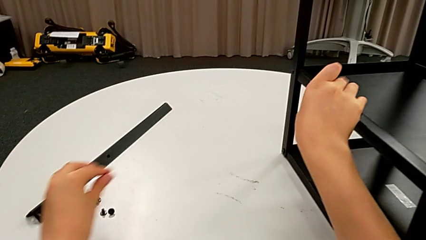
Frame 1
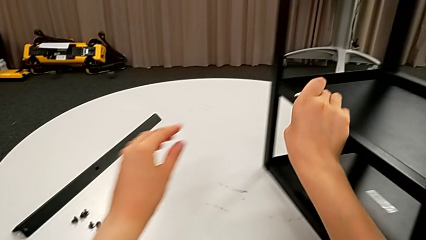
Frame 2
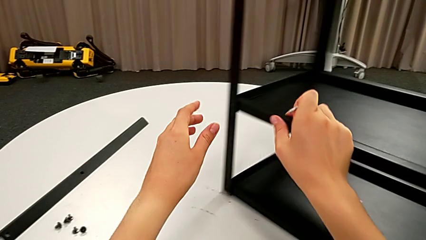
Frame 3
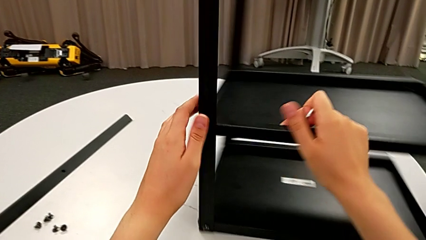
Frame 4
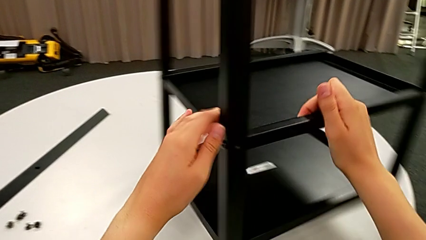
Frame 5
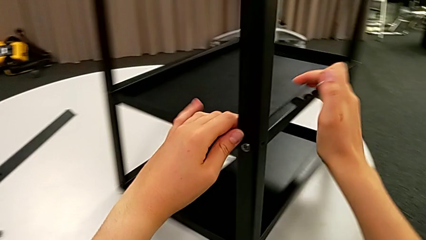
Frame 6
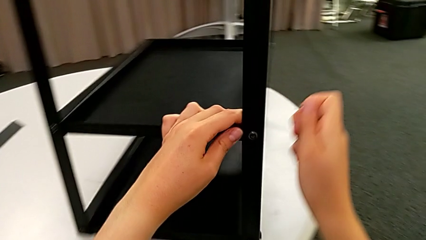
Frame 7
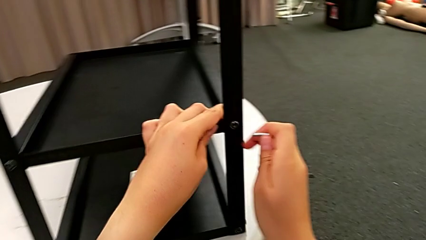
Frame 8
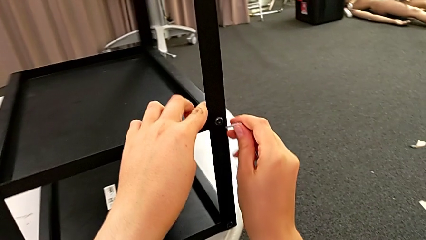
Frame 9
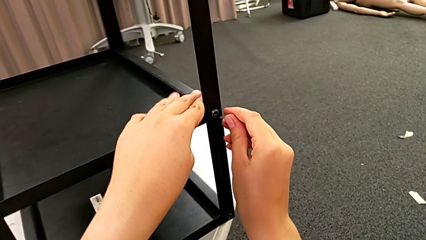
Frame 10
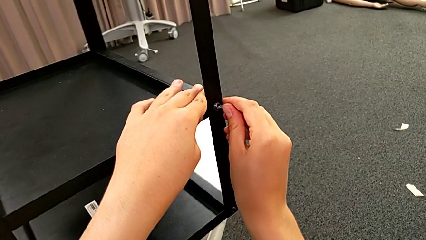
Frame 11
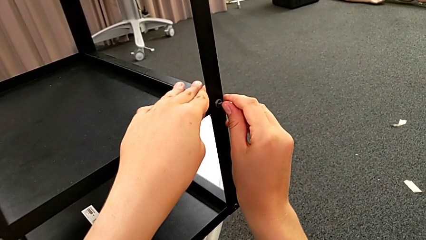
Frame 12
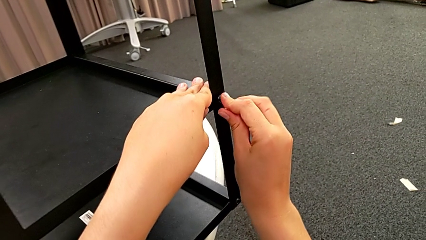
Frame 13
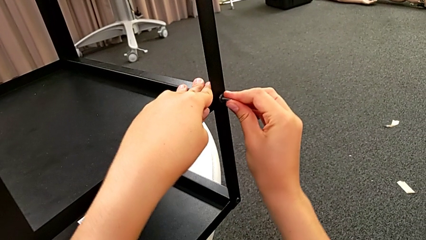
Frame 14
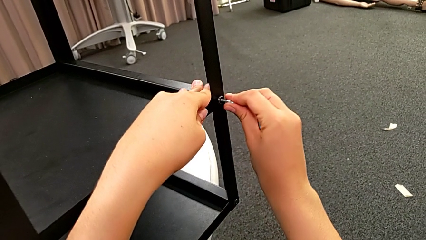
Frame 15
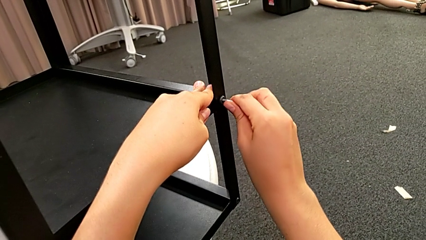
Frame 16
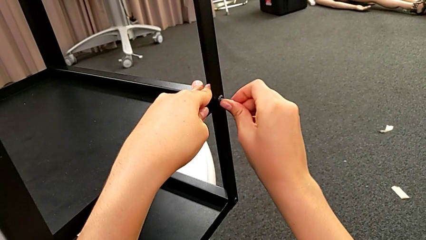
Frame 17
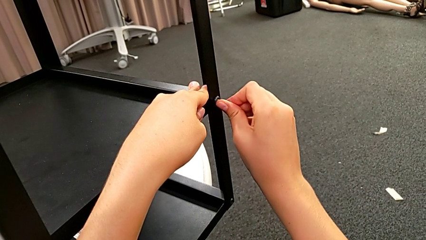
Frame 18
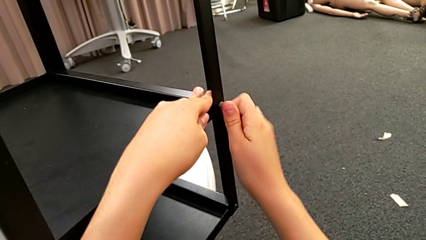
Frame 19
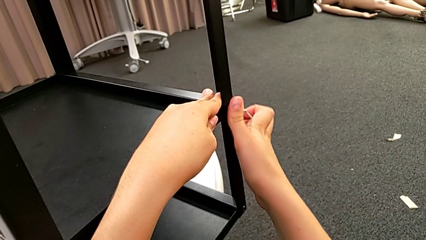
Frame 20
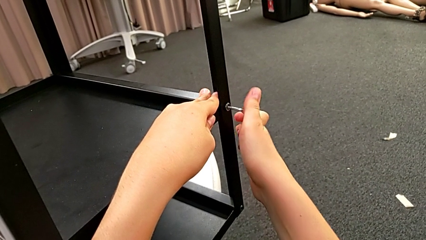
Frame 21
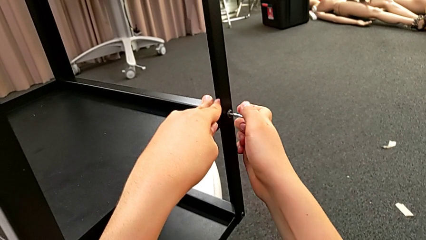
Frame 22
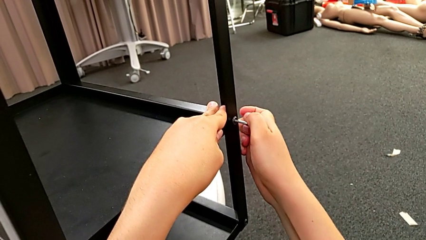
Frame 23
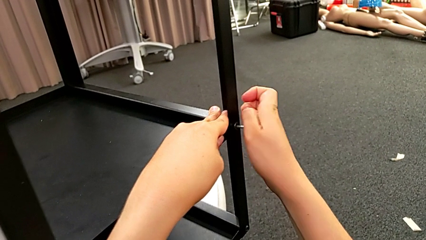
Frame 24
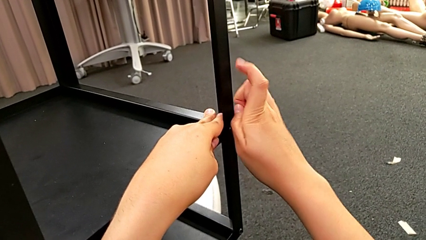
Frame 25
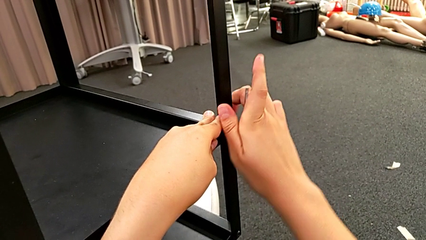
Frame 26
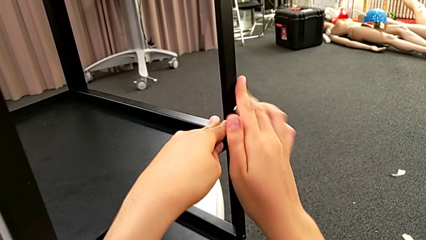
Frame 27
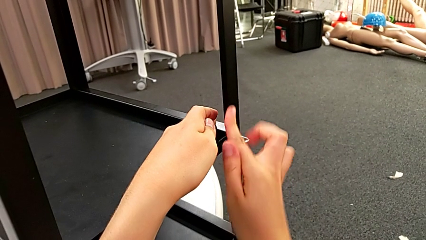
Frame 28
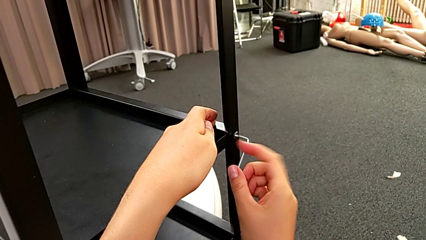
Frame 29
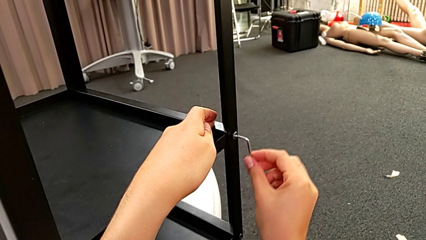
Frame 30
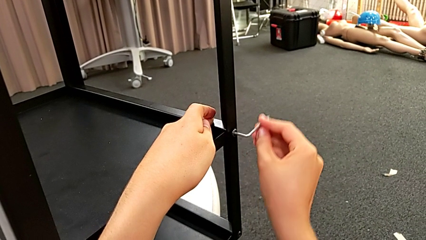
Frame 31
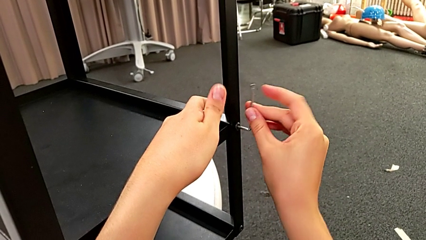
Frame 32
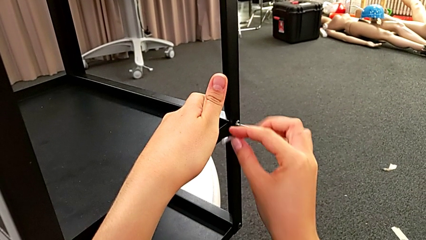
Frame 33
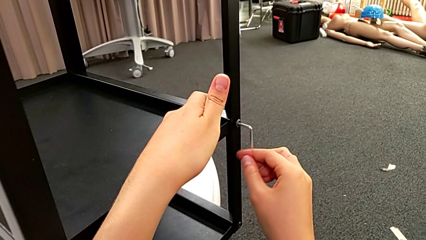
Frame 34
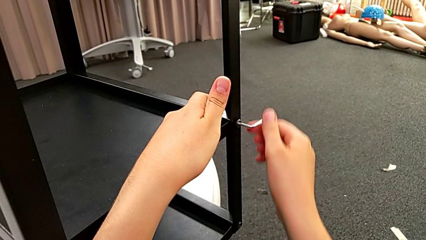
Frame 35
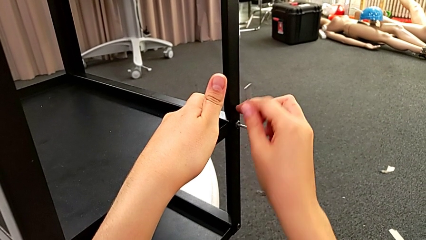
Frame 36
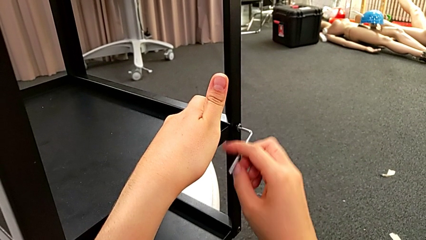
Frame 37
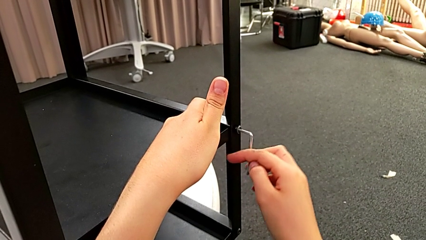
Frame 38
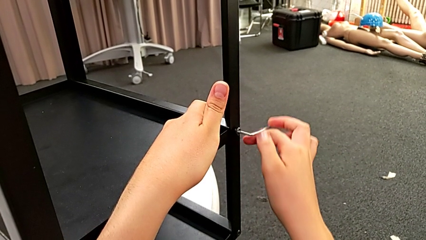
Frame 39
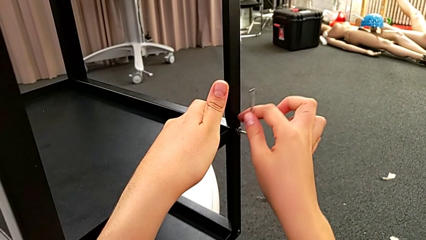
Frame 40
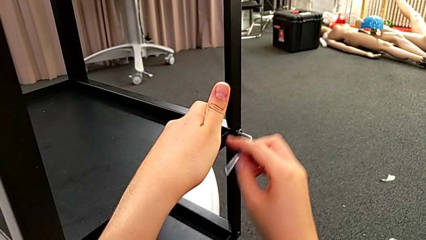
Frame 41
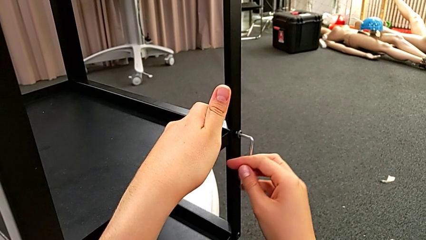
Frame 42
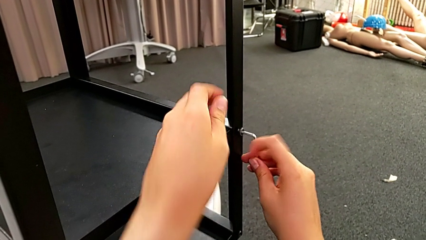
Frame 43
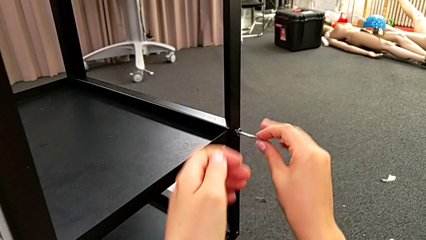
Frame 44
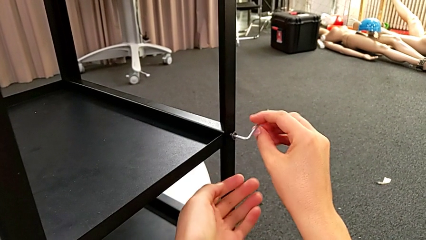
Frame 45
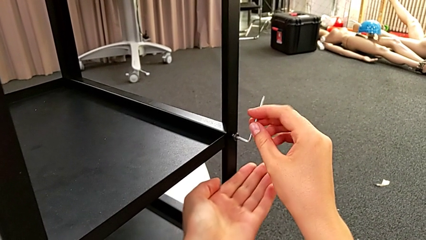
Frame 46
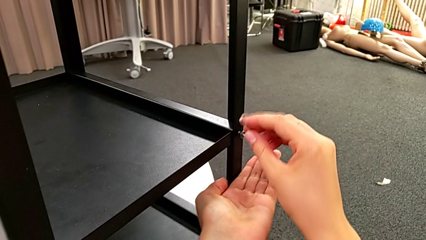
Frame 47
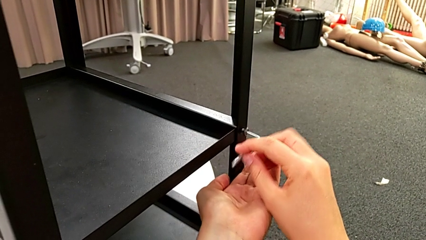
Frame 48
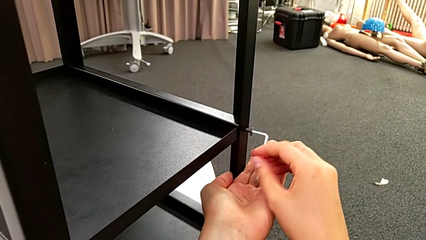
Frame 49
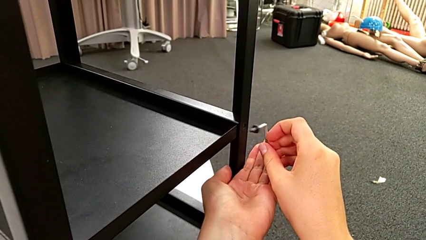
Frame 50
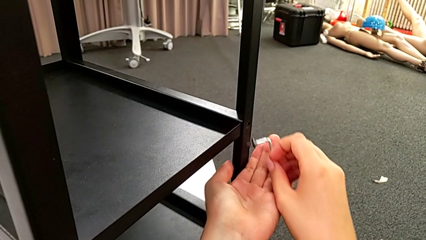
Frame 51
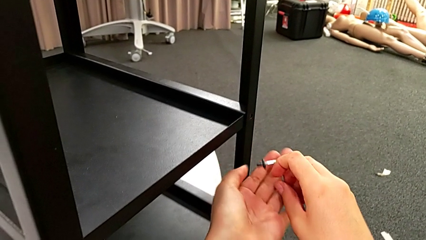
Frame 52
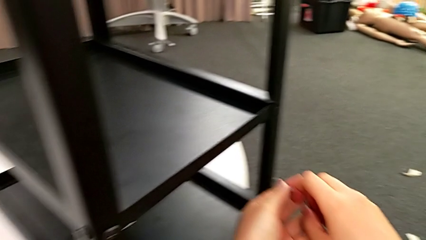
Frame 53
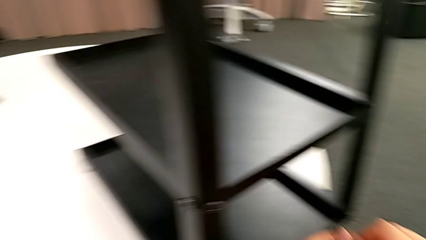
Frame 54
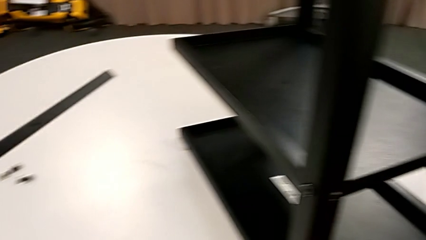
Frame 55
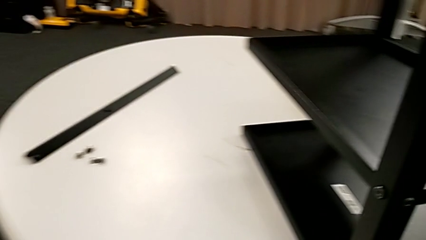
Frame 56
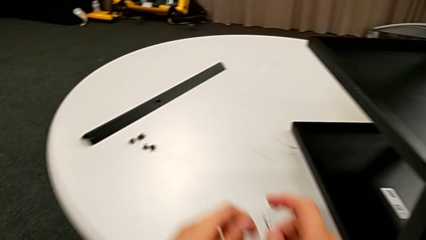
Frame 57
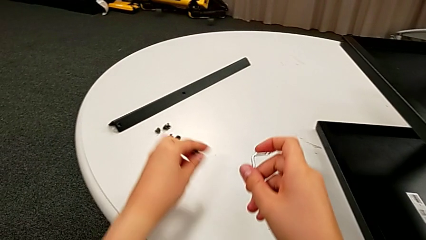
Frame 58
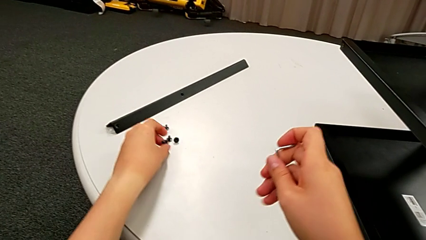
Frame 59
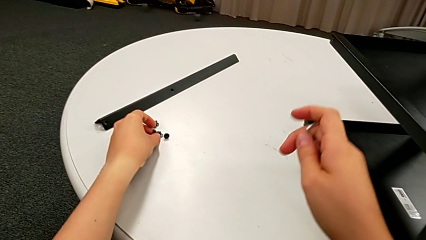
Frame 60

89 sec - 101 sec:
The camera wearer unscrews the bottom hex socket head on the opposite side. They rotate the nightstand, insert the Allen wrench, unscrew the hex socket head, withdraw it, grab it and place it.

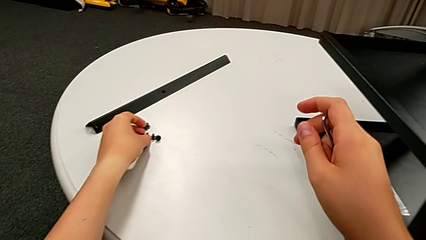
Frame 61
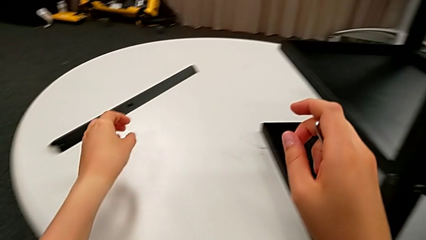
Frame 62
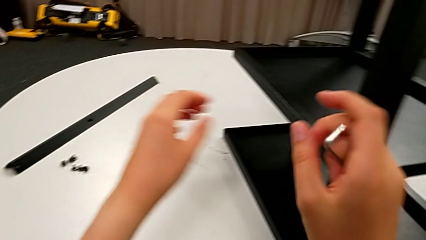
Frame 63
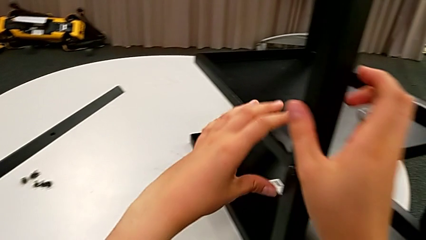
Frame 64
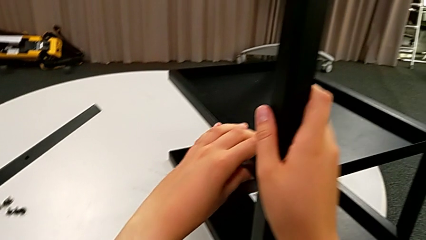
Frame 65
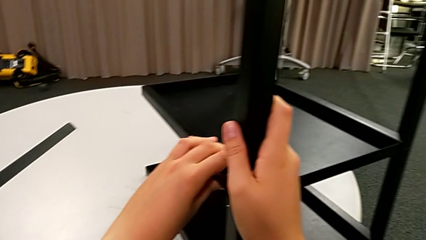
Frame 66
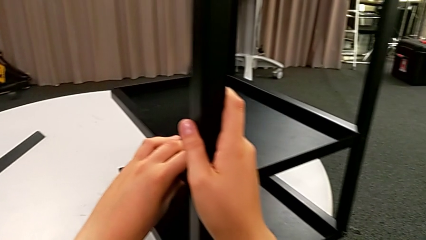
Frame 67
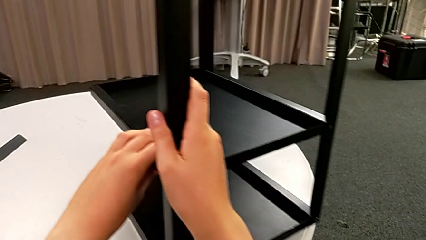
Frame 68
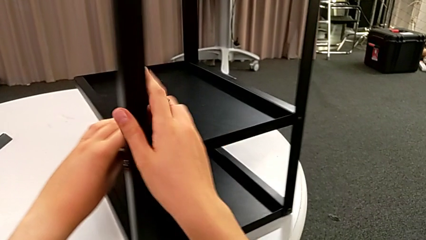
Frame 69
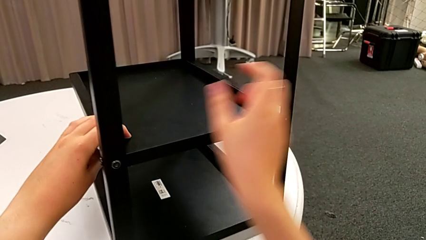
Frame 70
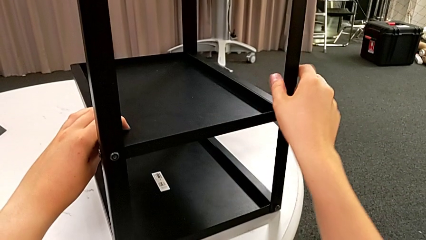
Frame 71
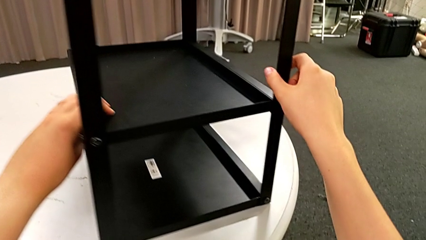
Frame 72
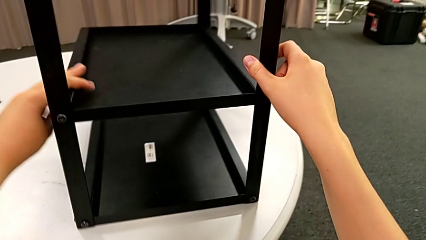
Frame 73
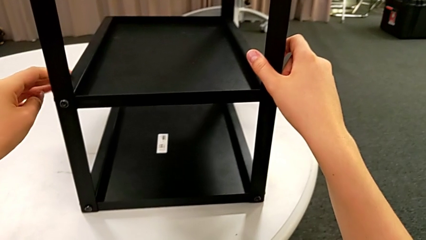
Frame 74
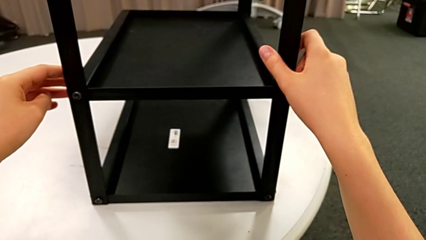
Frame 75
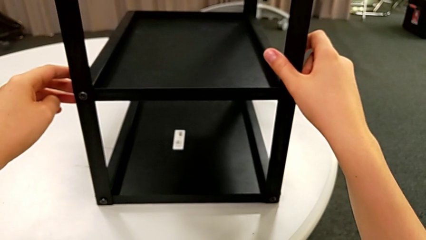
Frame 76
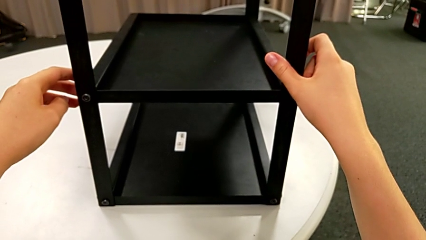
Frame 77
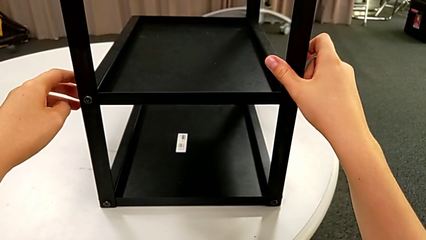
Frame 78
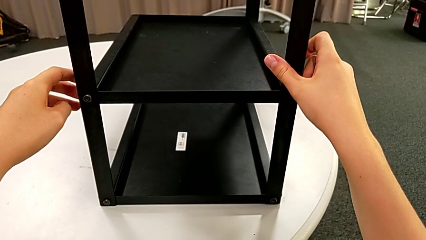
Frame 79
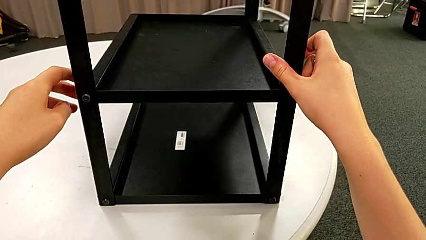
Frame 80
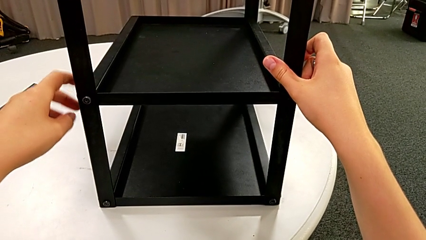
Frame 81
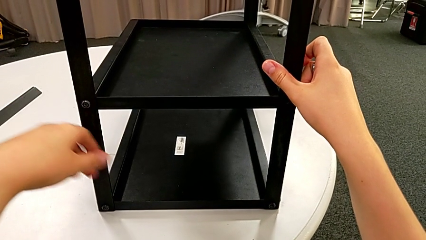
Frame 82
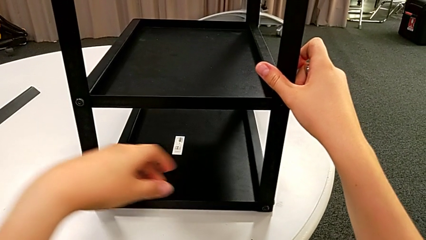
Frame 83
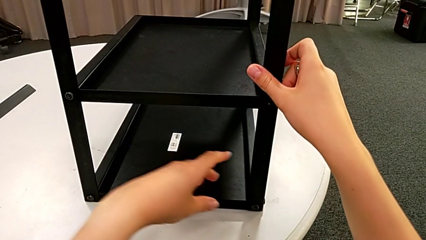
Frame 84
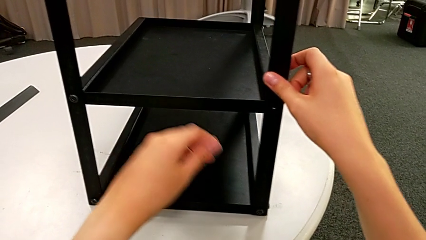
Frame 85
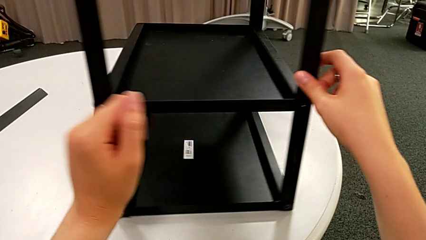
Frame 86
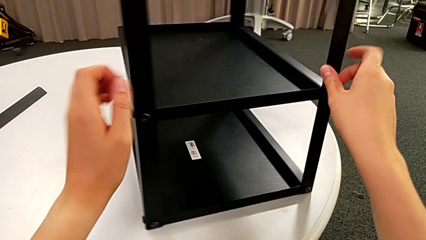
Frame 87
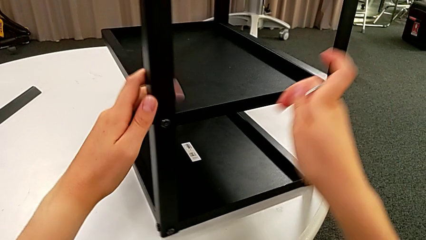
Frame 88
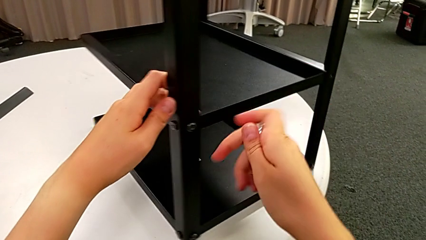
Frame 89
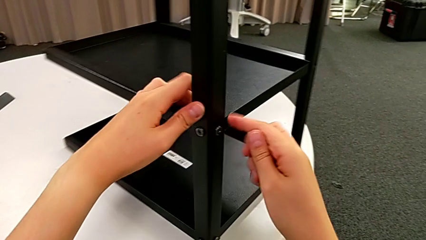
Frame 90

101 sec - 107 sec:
The camera wearer is unscrewing a bottom hex socket head. They rotate the nightstand.
